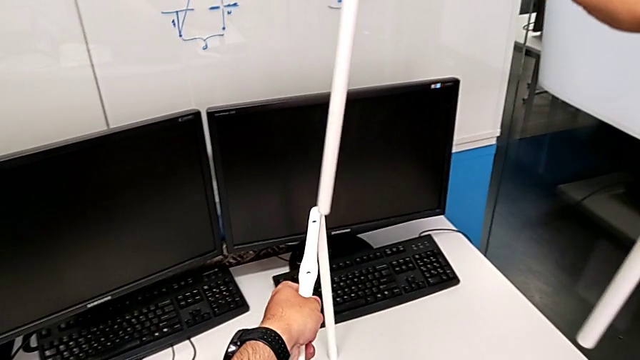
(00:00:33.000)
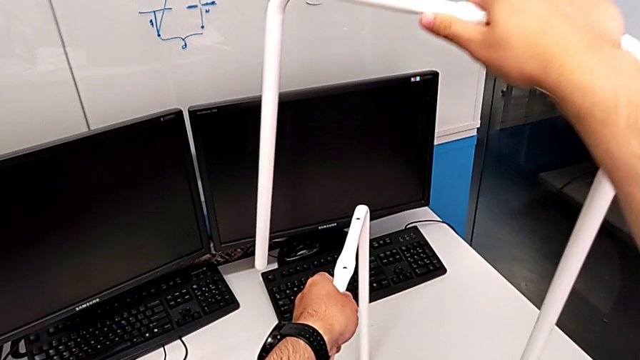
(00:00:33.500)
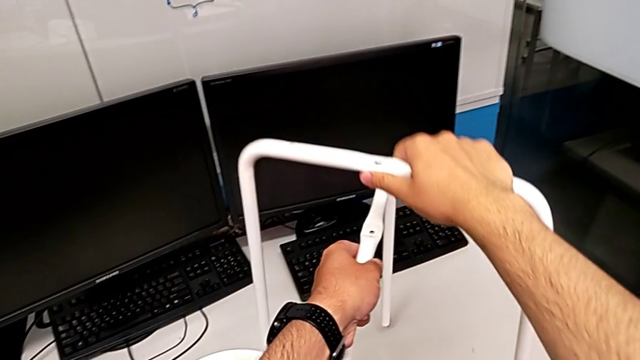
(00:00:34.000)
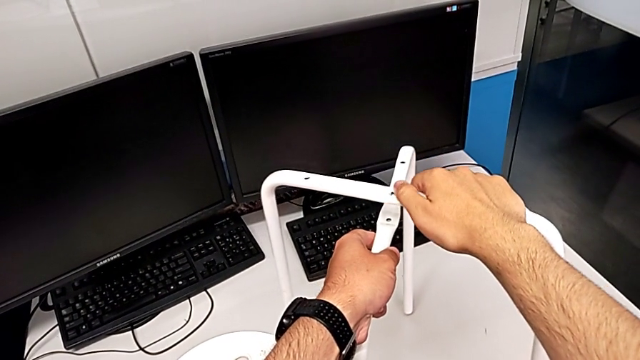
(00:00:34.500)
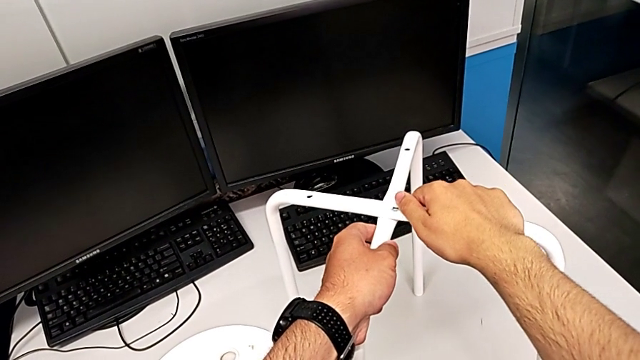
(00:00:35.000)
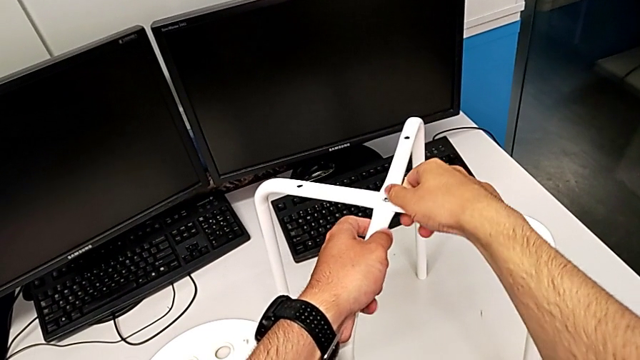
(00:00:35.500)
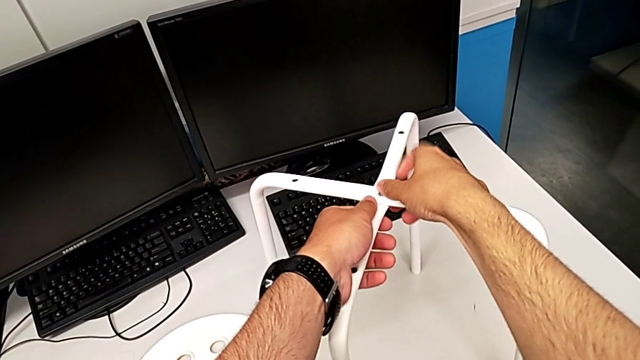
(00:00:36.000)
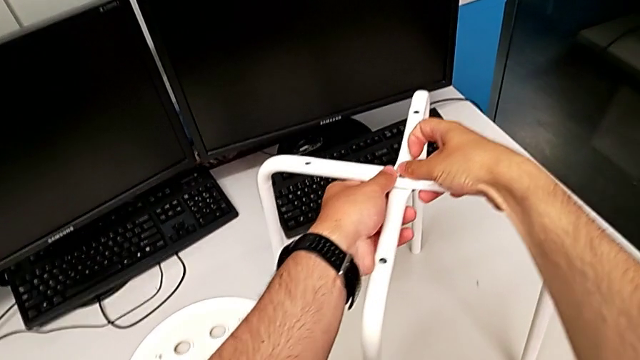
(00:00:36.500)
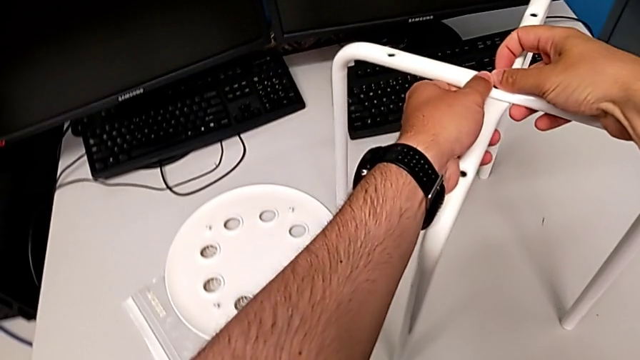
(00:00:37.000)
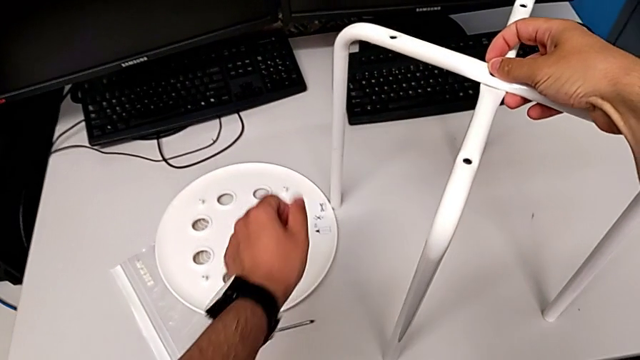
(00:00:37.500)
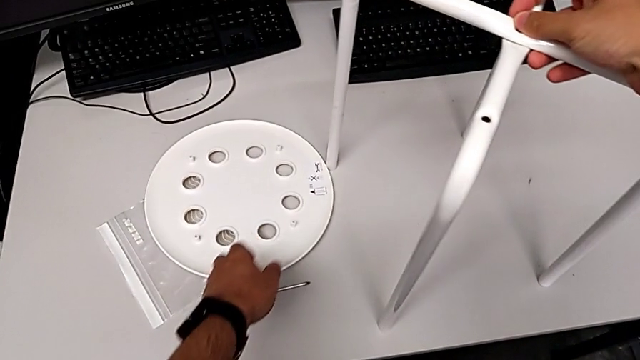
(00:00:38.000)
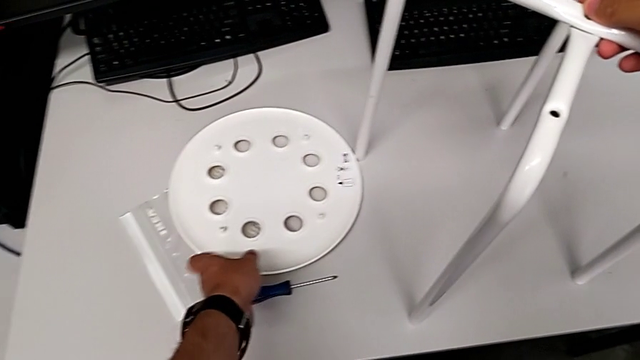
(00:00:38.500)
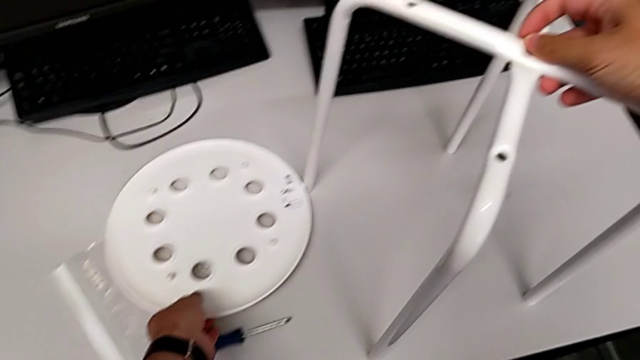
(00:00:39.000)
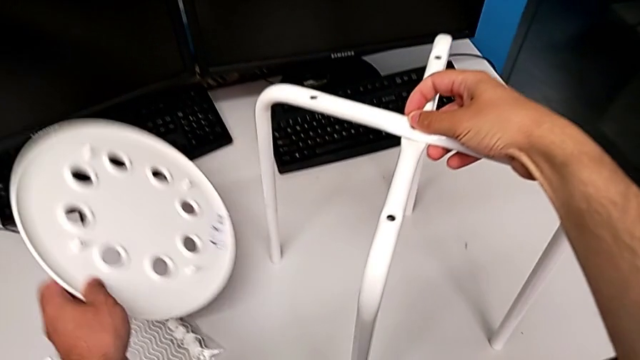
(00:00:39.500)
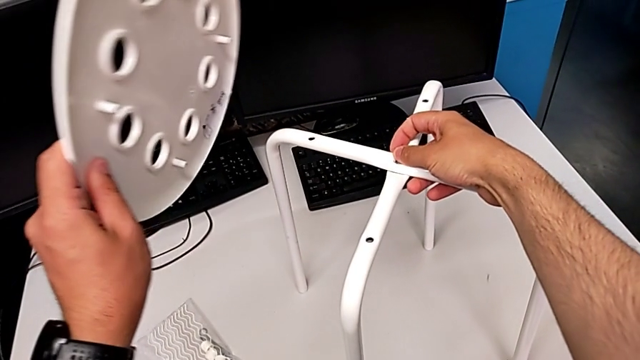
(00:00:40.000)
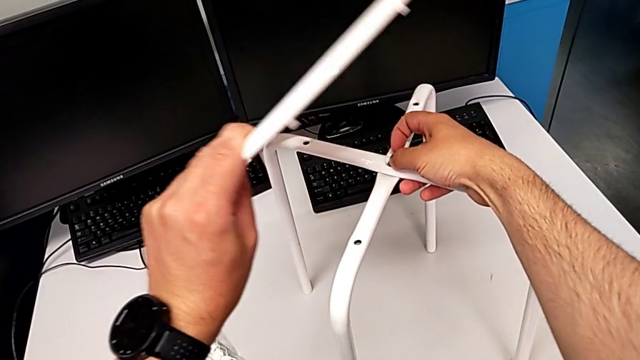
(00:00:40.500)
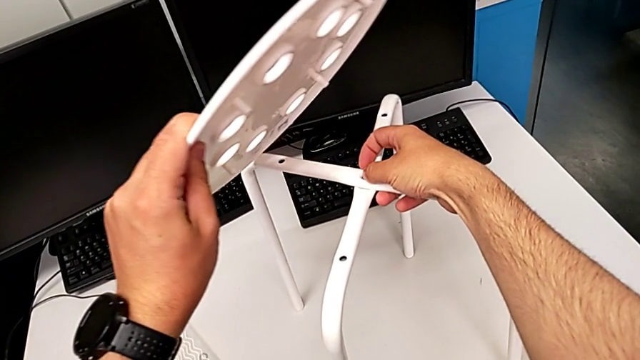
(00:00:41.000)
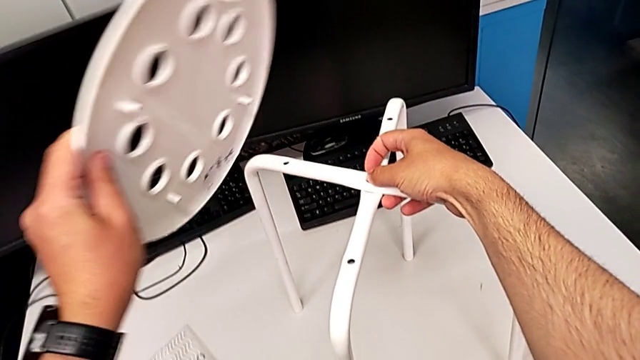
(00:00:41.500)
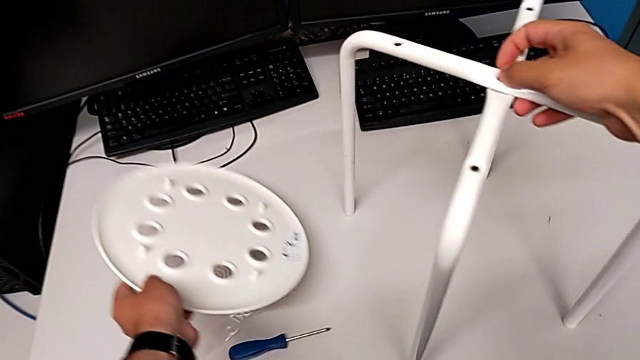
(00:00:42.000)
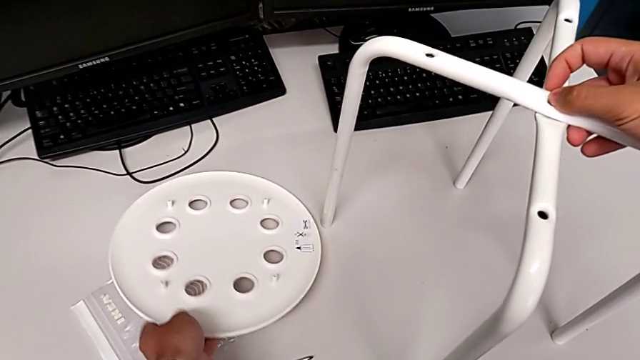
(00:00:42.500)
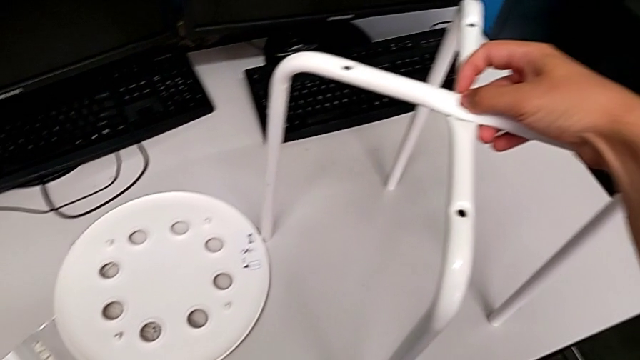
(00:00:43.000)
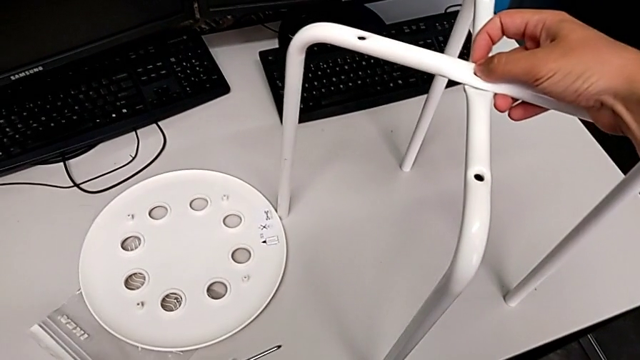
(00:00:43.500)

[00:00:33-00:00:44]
The camera wearer is screwing the middle screw on the leg. They align the leg, wrongly grab the seat, place it and slide the bag.

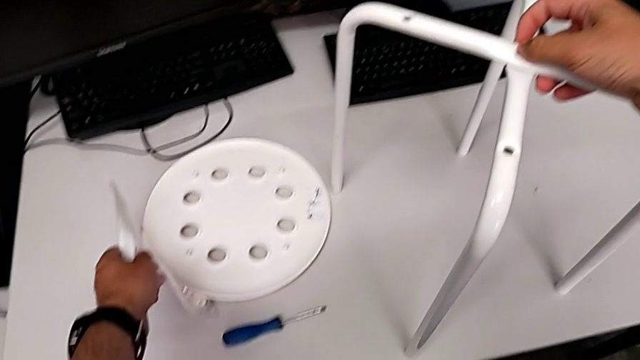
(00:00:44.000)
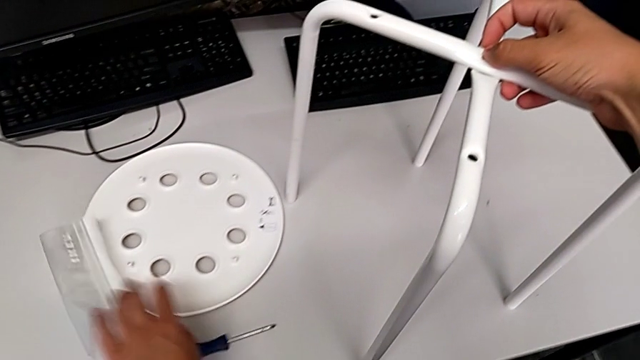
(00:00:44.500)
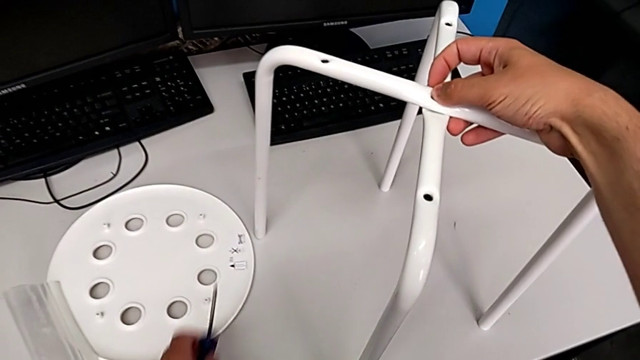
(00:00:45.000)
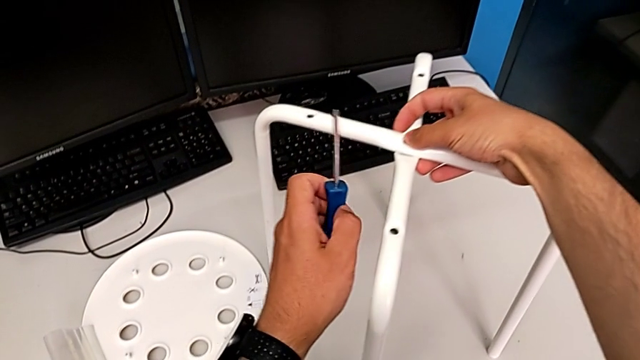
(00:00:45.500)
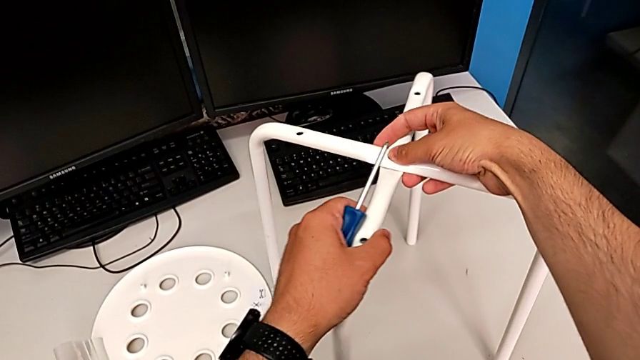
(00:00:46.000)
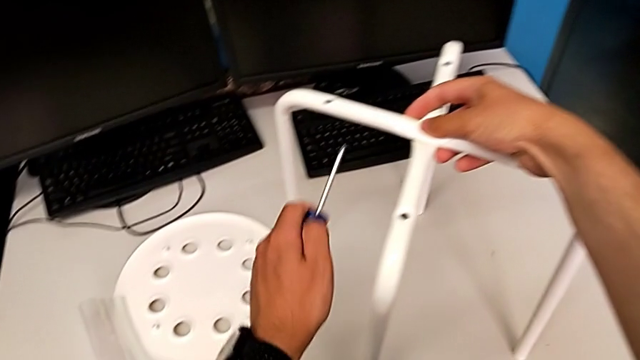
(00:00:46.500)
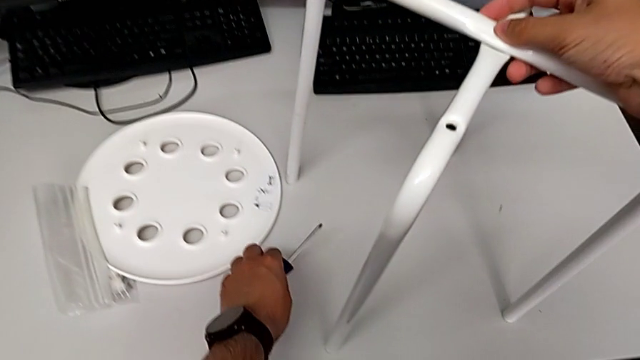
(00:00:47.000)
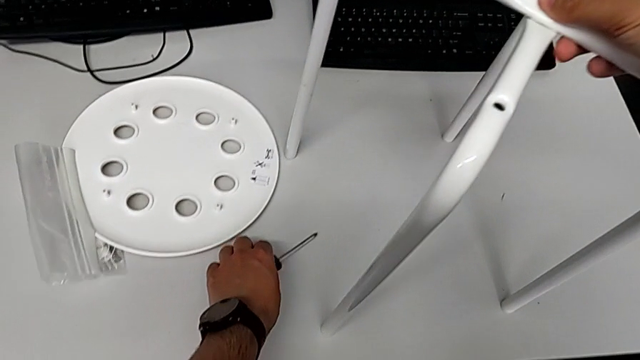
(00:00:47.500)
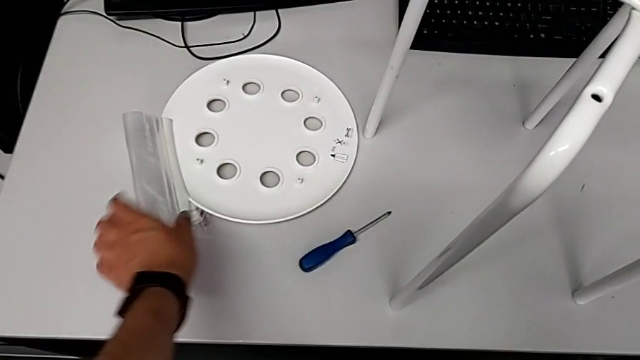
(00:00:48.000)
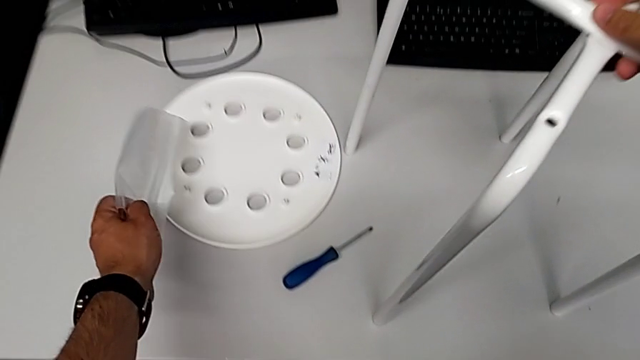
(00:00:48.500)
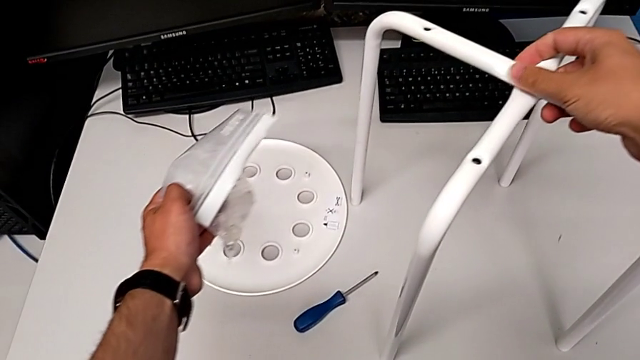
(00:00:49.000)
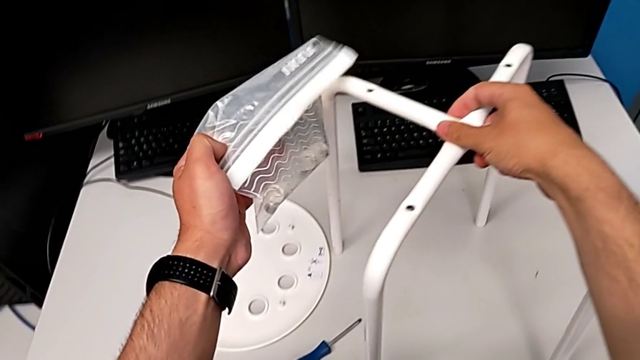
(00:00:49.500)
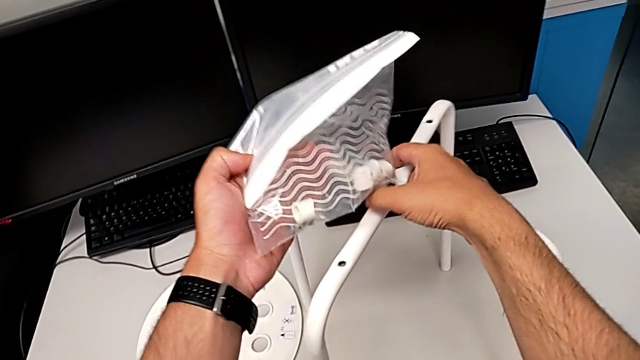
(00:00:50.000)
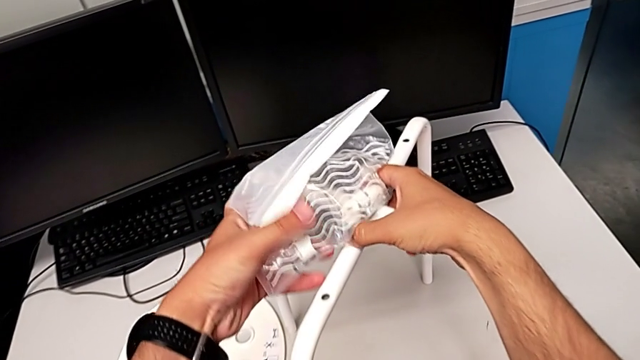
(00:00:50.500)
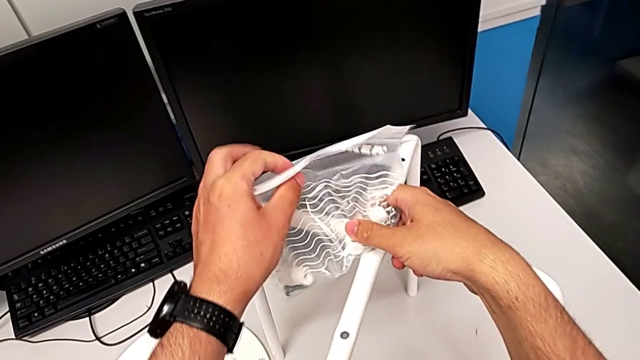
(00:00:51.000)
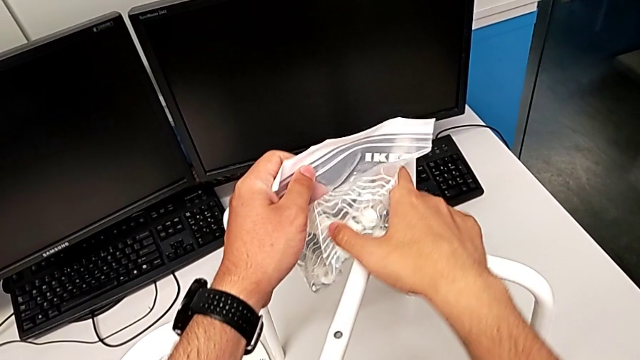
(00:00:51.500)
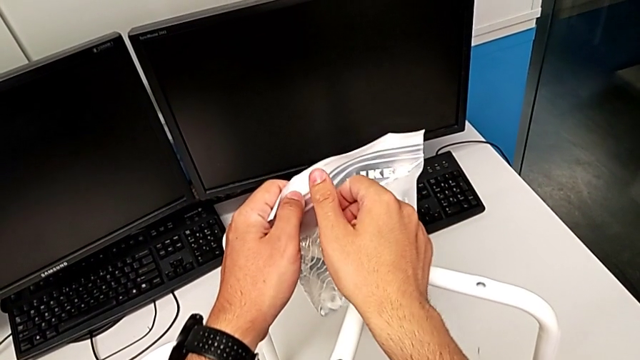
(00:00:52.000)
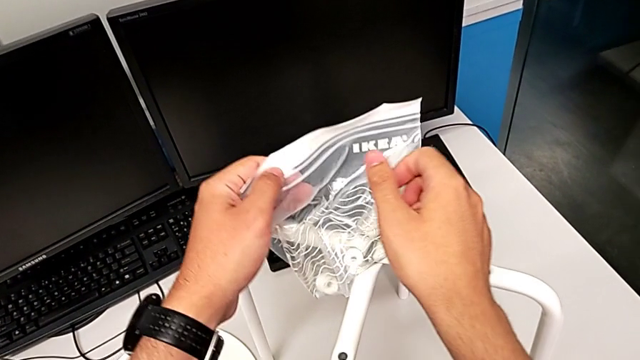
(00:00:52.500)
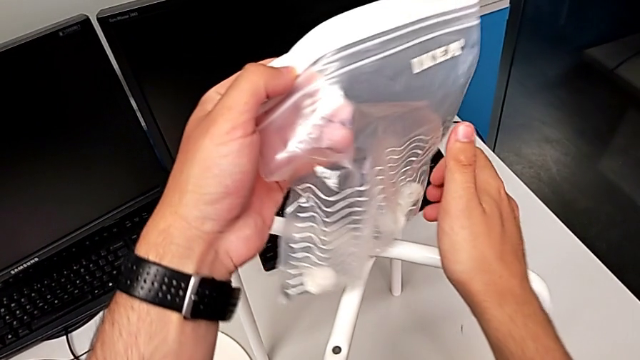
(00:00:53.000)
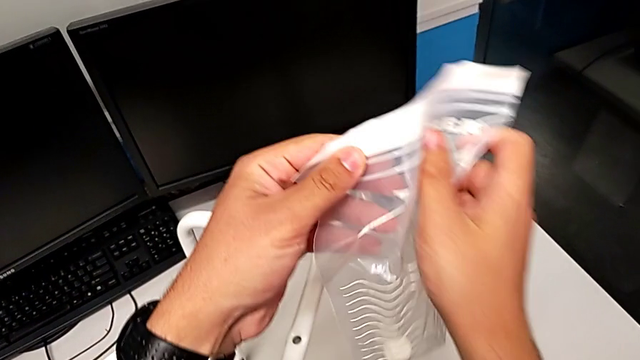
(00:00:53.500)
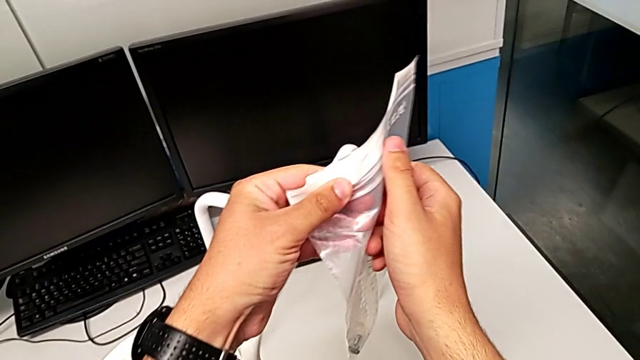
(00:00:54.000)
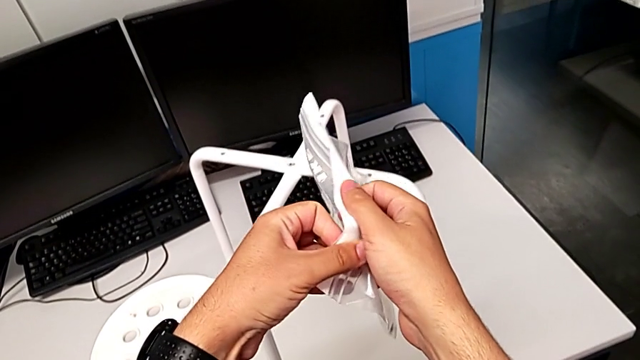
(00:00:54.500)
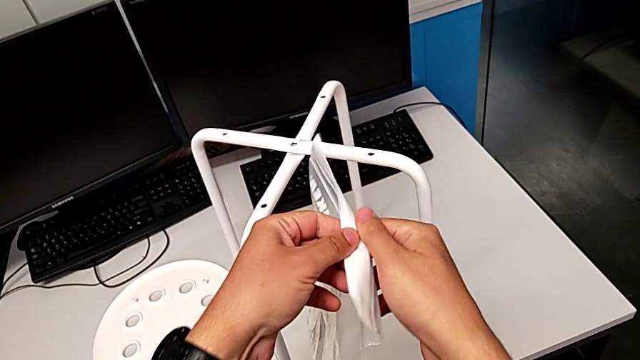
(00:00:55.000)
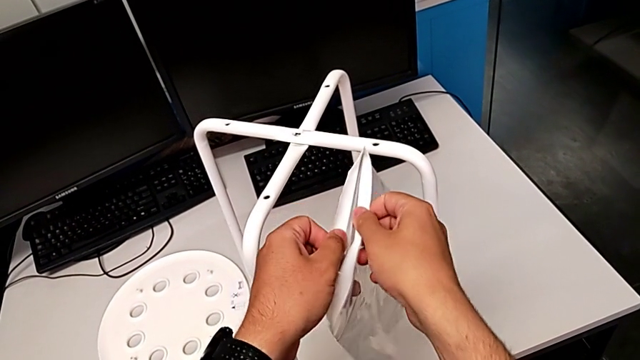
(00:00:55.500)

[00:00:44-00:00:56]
The camera wearer is screwing the middle screw on the leg. They wrongly grab the screwdriver, grab the leg, place the screwdriver, grab the bag and open it.
